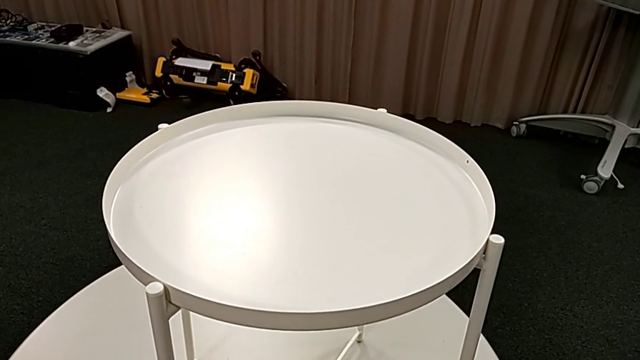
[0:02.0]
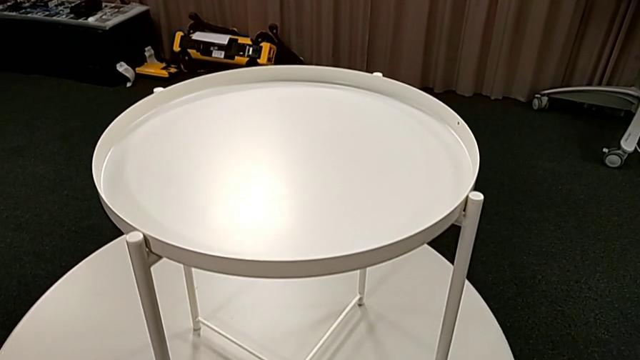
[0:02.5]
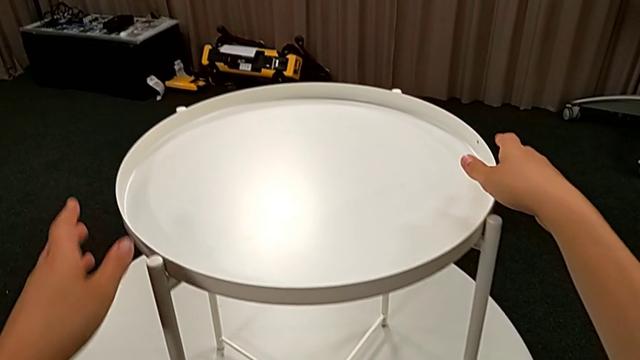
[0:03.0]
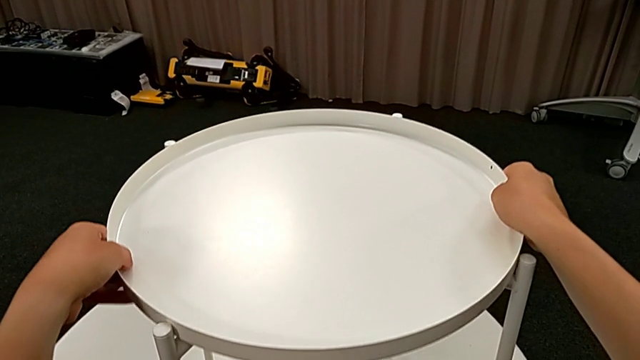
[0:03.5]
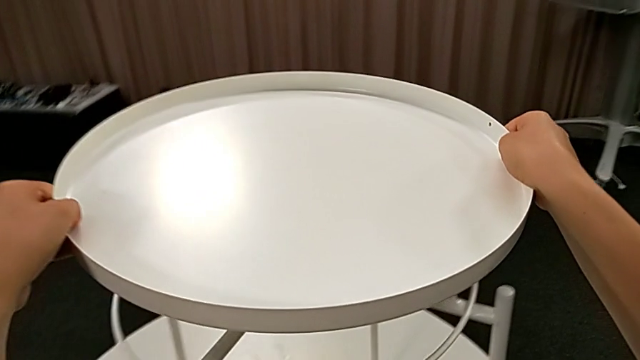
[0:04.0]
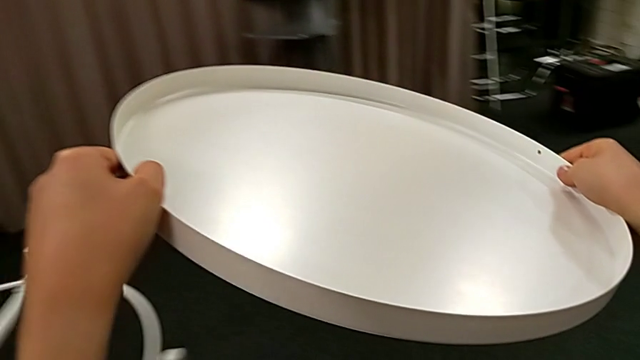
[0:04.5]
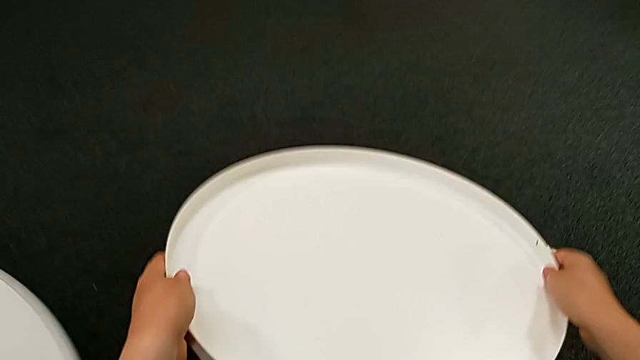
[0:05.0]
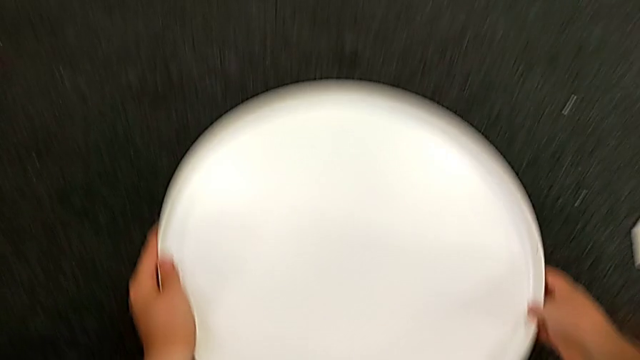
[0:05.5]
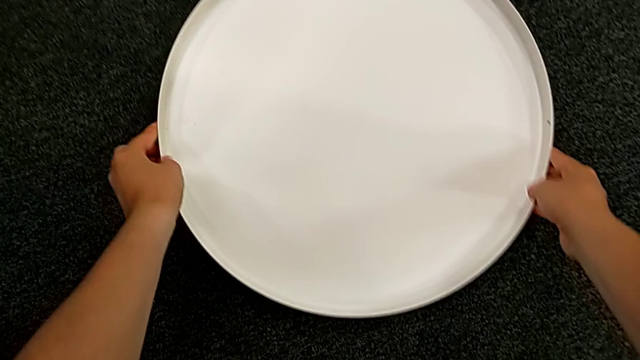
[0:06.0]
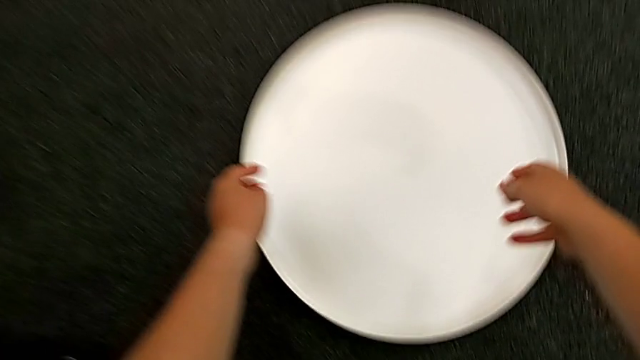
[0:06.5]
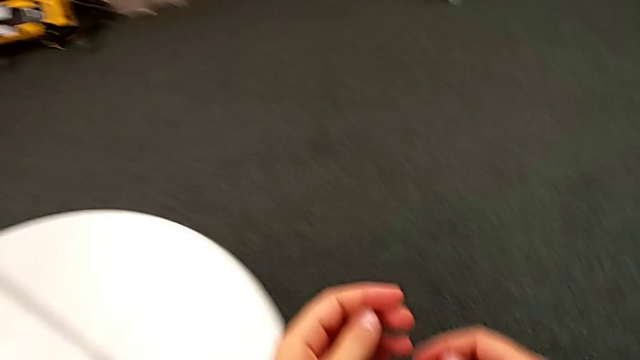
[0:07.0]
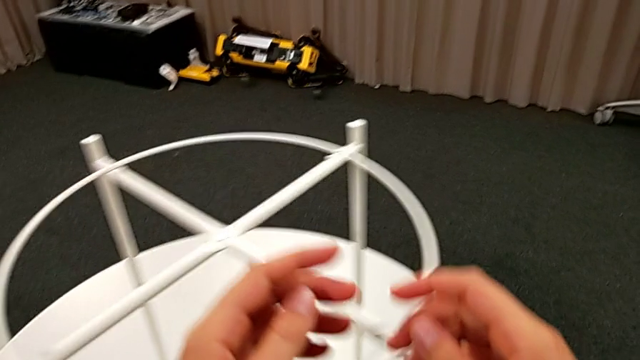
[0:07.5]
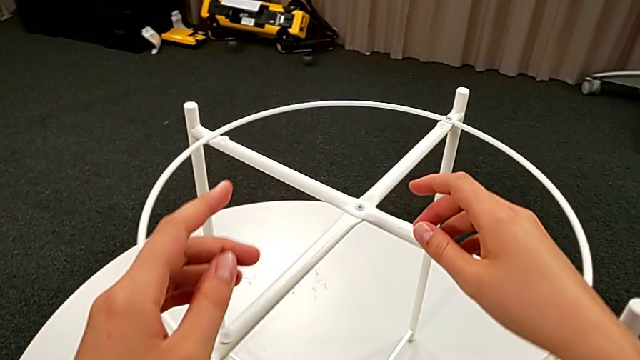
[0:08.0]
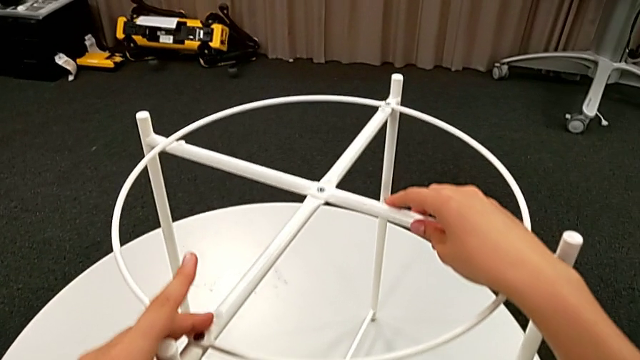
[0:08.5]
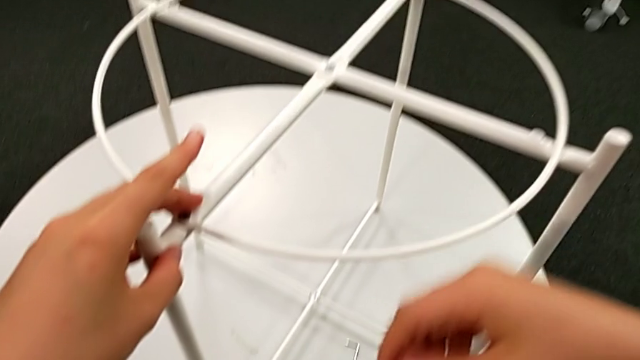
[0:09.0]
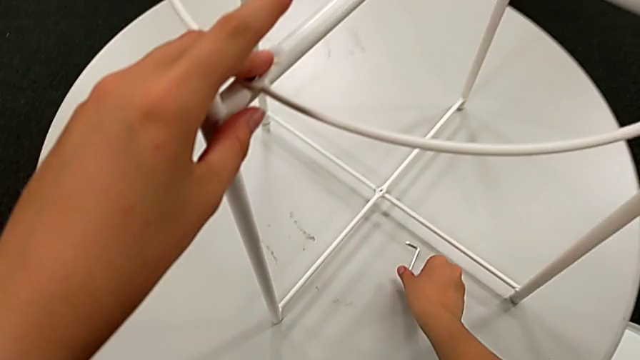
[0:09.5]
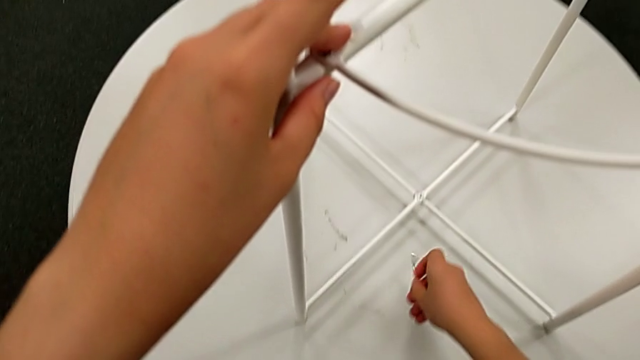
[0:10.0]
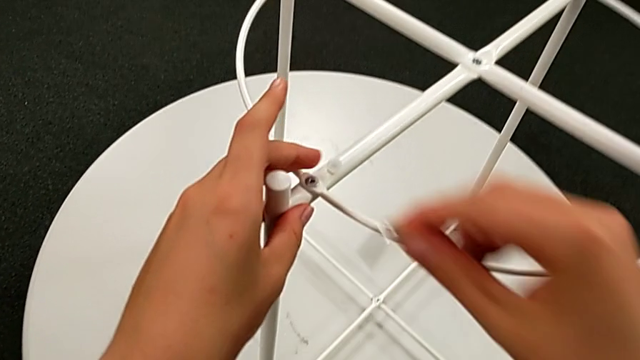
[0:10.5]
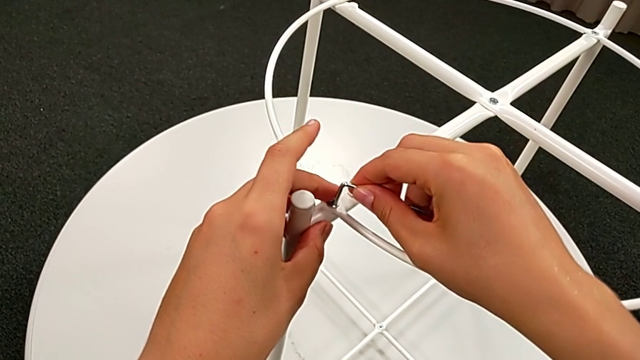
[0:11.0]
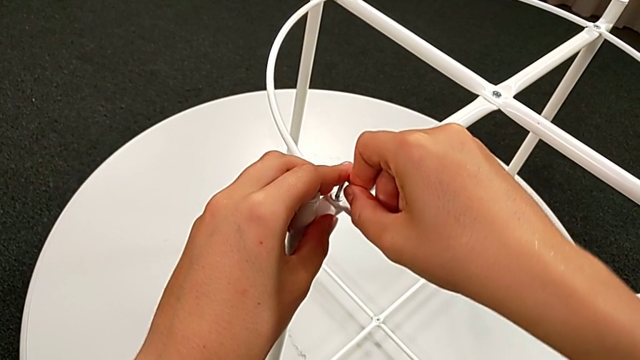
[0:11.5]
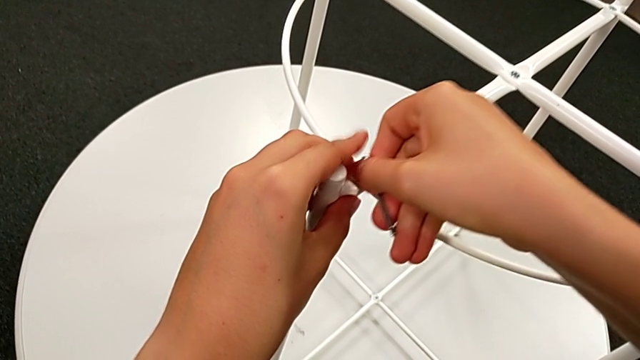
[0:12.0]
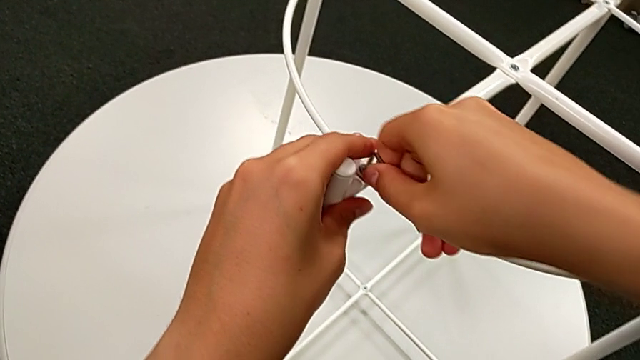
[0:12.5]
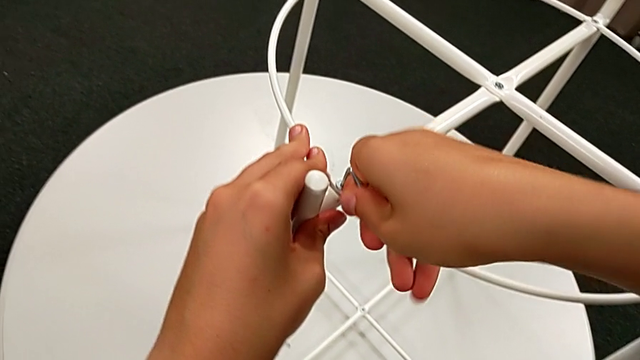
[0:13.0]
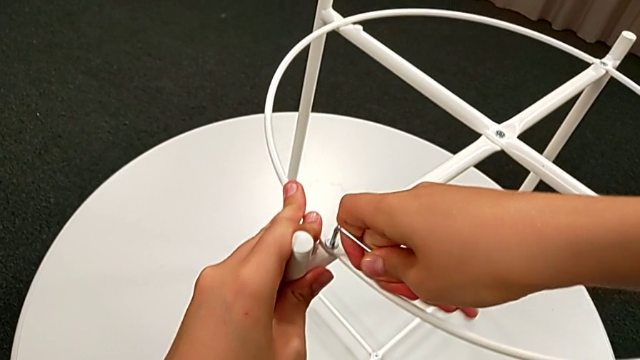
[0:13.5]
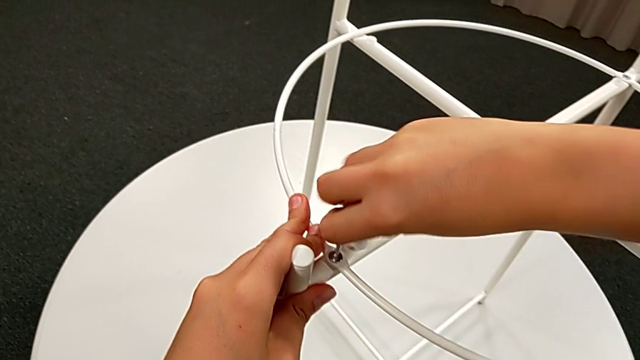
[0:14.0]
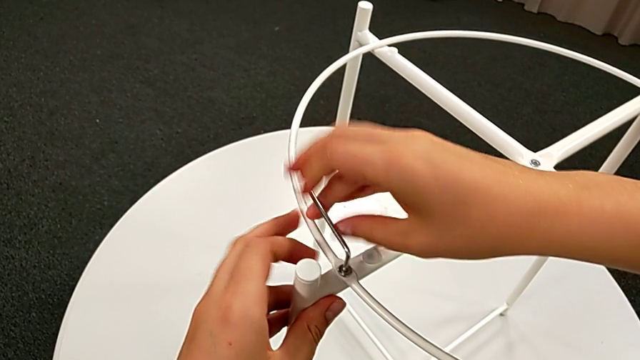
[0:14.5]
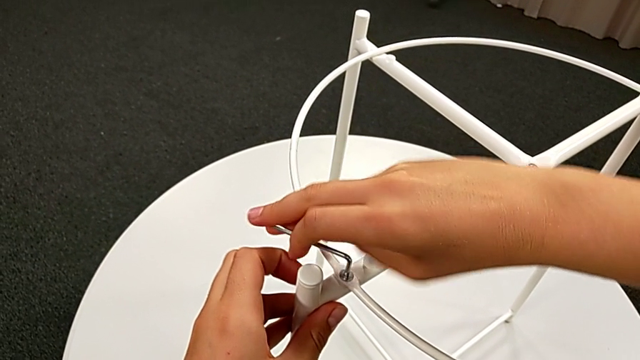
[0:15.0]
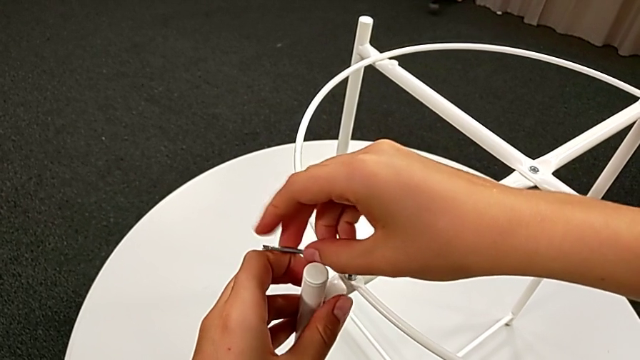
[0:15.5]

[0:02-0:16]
The camera wearer is unscrewing the white circle to disassemble the table. They disassemble the tray, place it, approach the tray table, grab the leg, grab the Allen wrench, approach the hex socket head, insert the Allen wrench, unscrew the hex socket head and withdraw it.

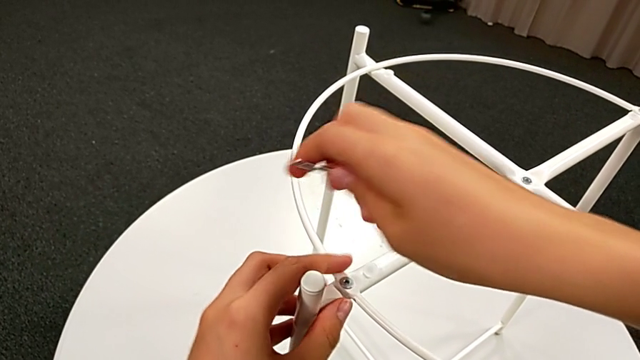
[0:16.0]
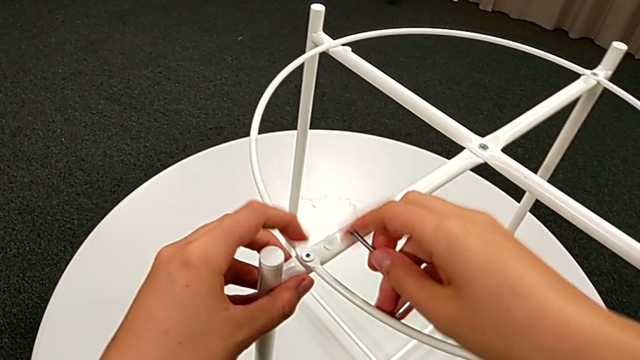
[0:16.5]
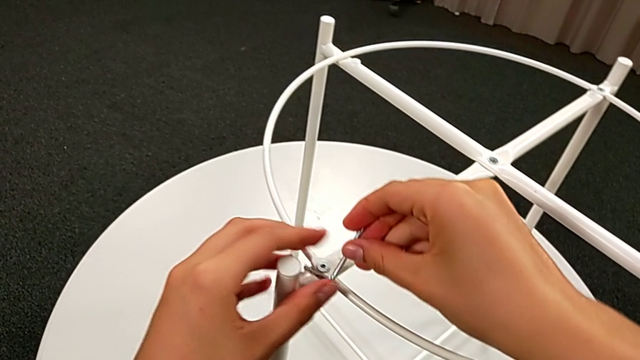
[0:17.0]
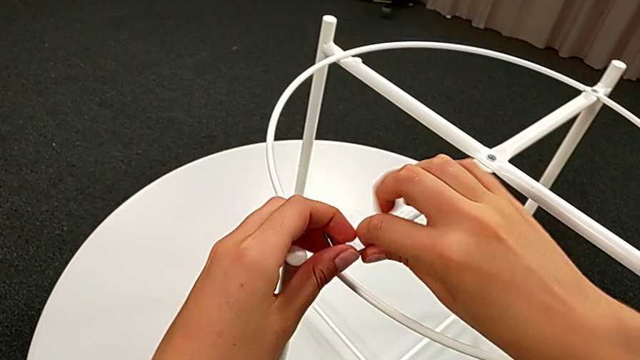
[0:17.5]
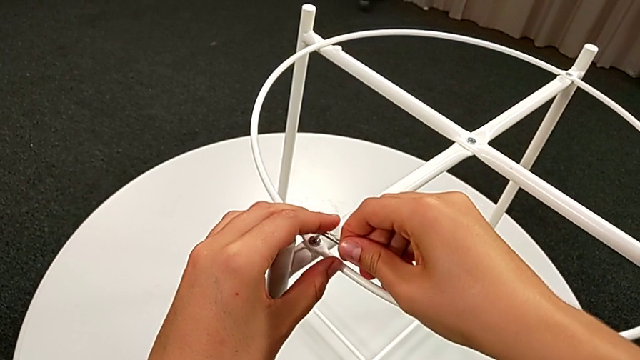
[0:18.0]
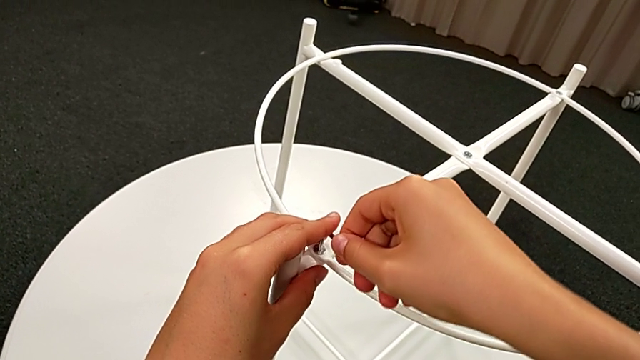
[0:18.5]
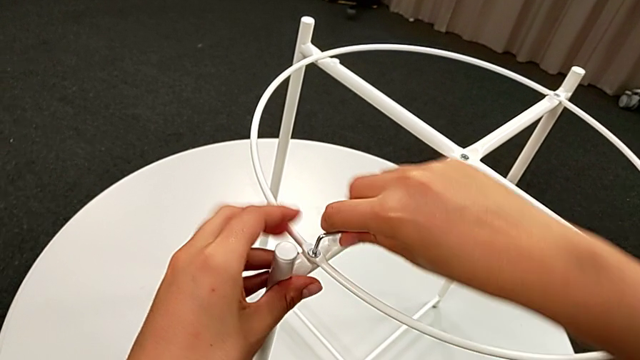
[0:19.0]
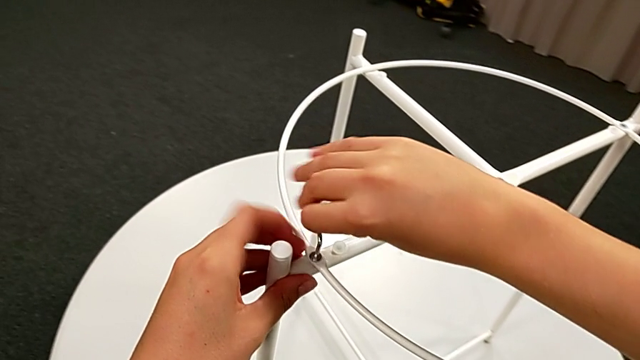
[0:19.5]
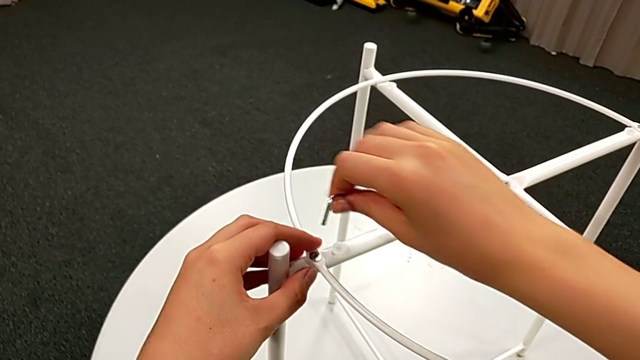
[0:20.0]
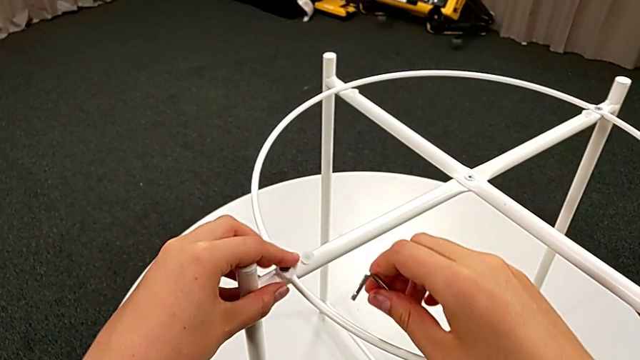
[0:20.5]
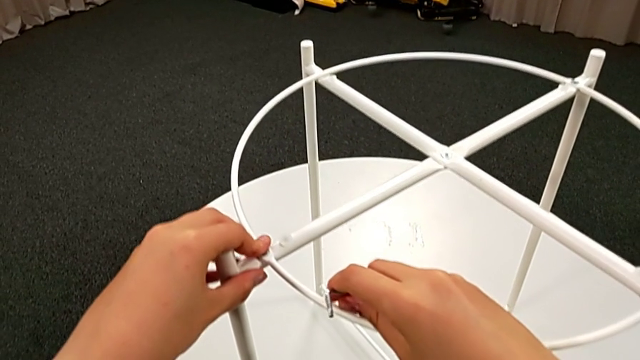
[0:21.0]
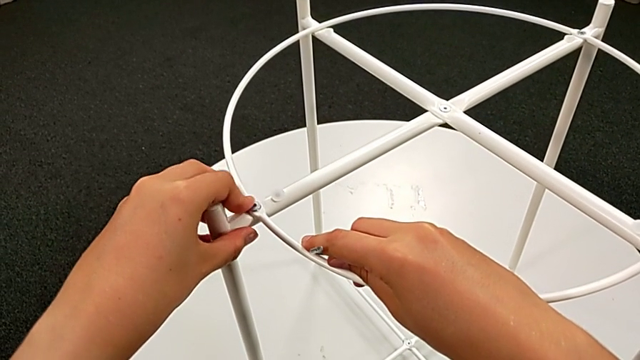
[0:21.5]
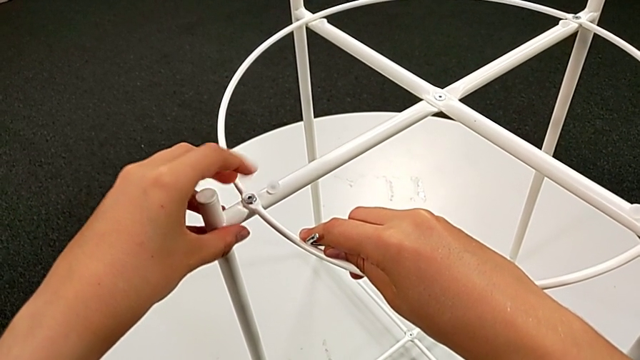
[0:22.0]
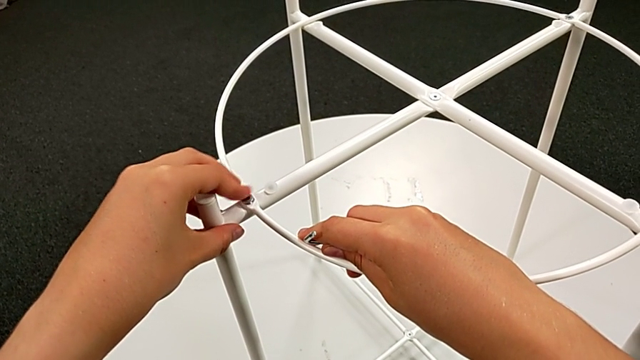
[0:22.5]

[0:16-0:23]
The camera wearer is unscrewing the white circle to disassemble the table. They unscrew the hex socket head, rotate the Allen wrench, insert it, unscrew the first hex socket head, withdraw the Allen wrench and begin to unscrew the hex socket head.
